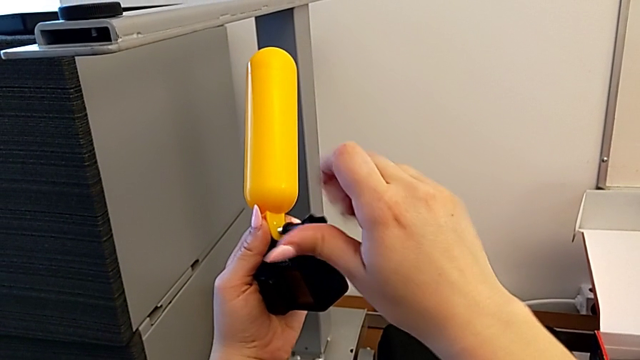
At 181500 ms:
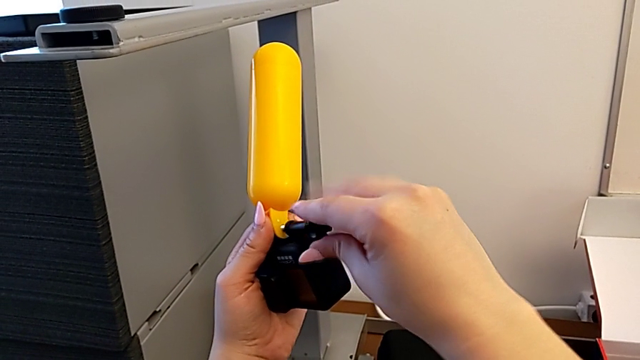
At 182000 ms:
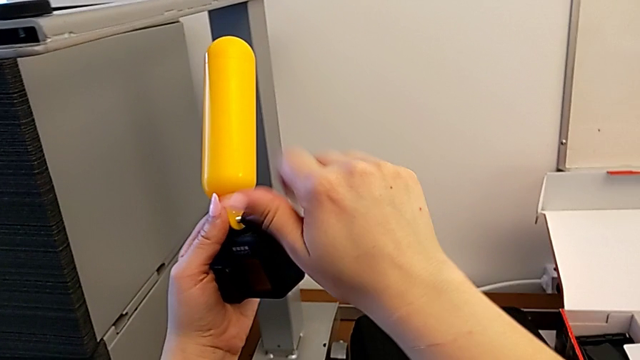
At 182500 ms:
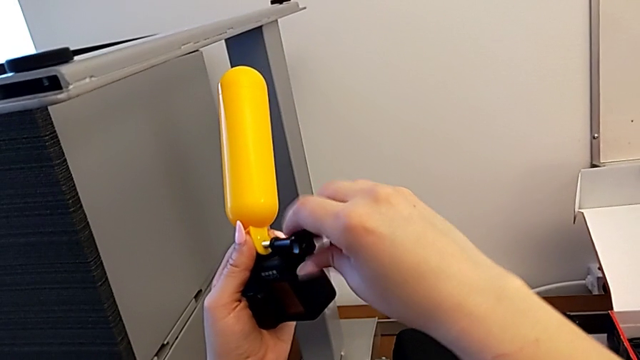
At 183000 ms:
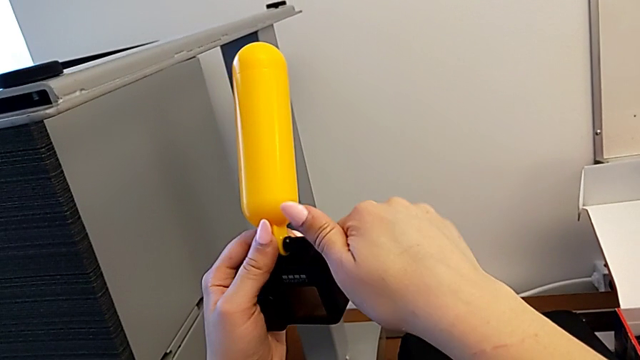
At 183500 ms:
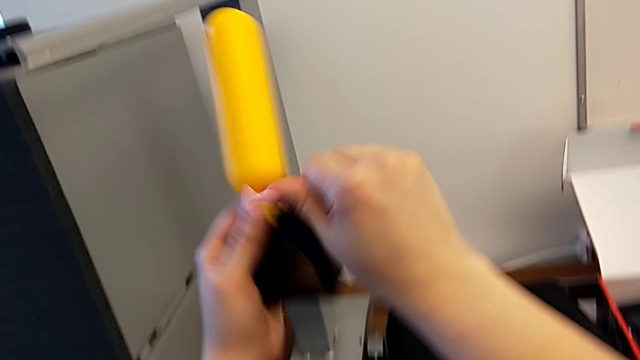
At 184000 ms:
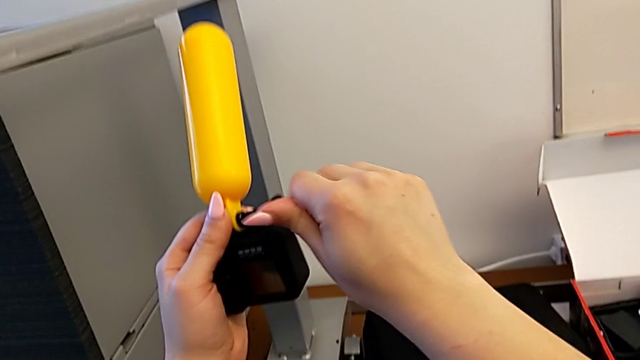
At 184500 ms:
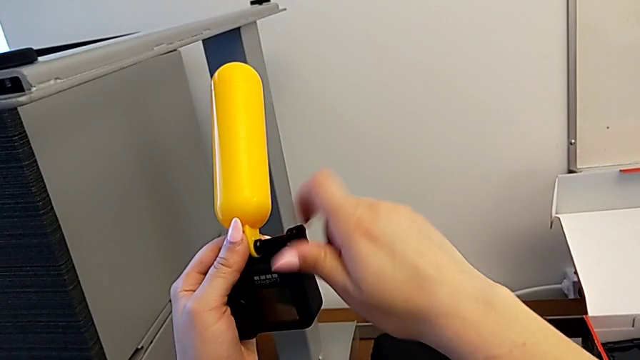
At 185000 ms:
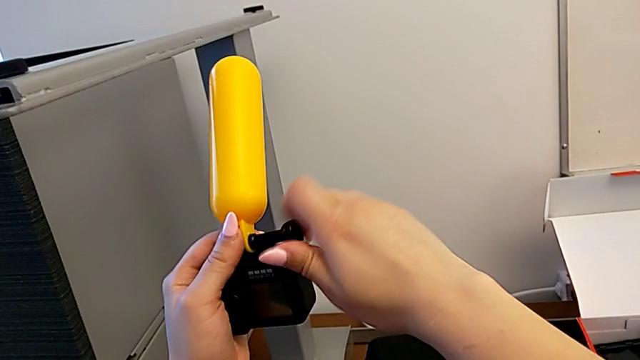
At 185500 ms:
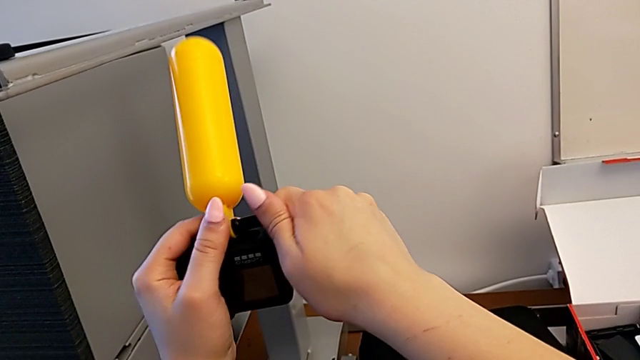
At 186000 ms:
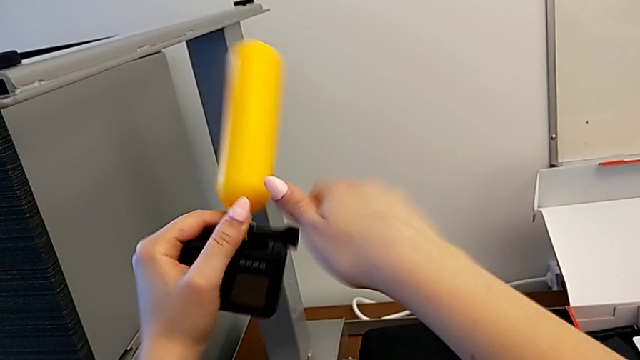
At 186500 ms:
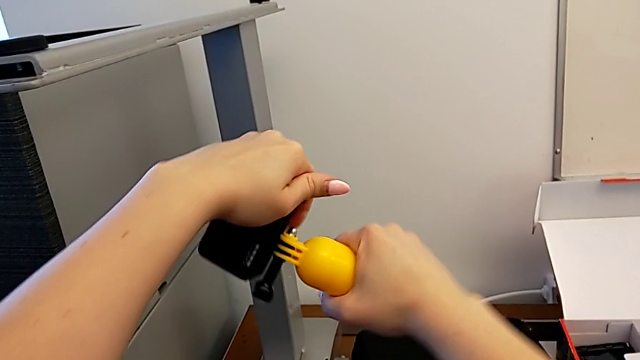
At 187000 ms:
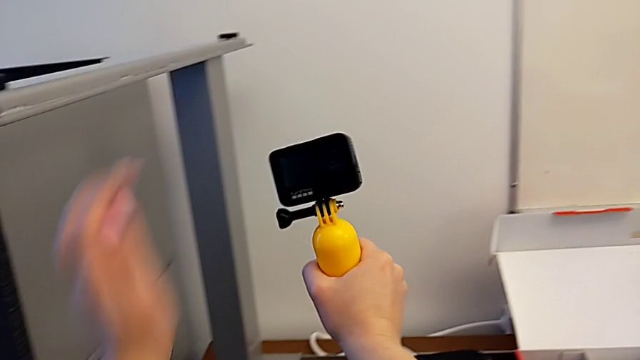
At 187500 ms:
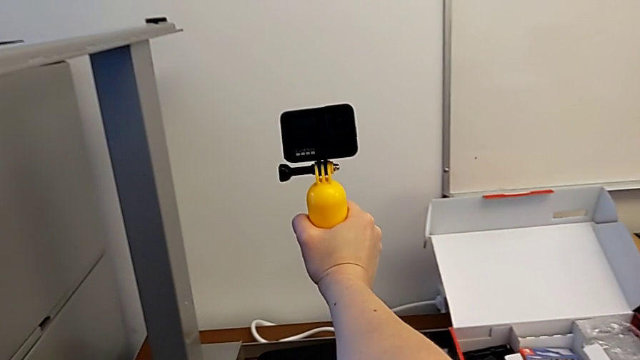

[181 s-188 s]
The camera wearer is attaching the handheld grip to their GoPro. They keep screwing the screw and rotate the GoPro.

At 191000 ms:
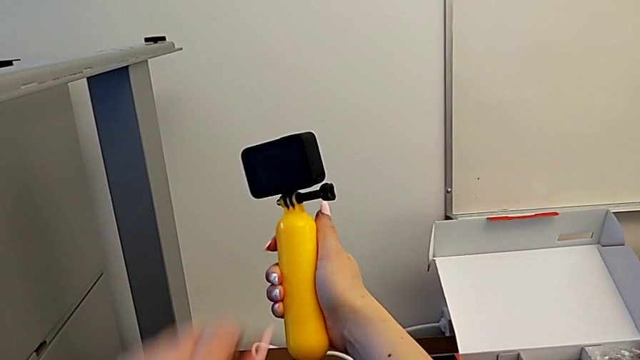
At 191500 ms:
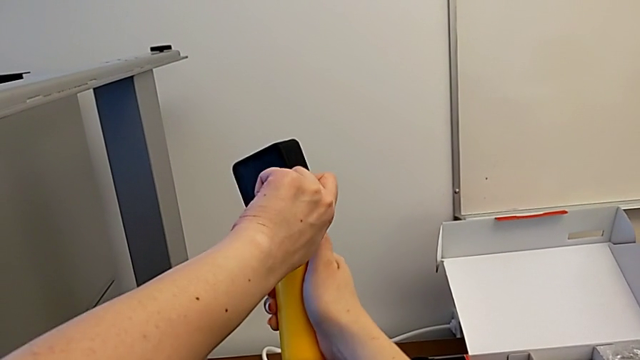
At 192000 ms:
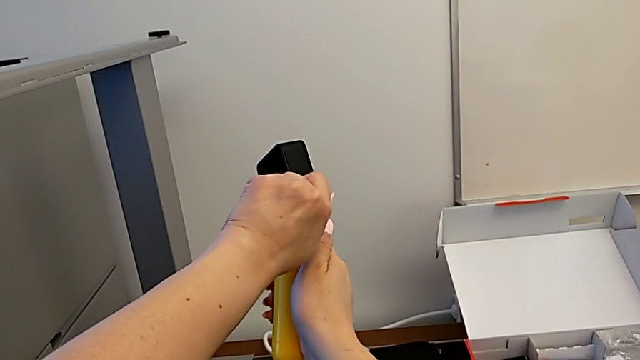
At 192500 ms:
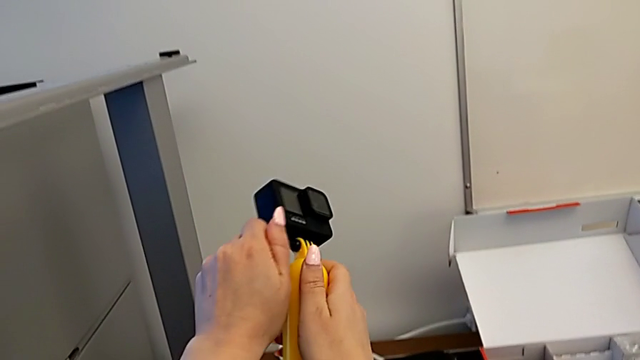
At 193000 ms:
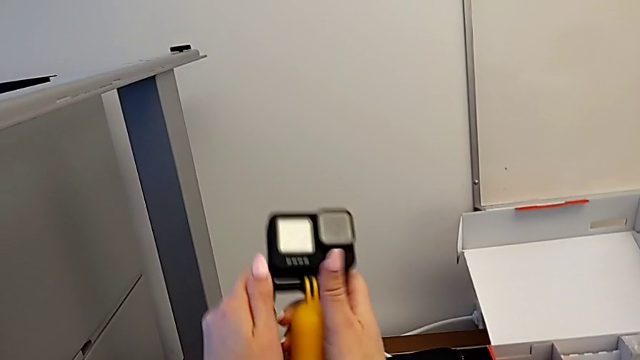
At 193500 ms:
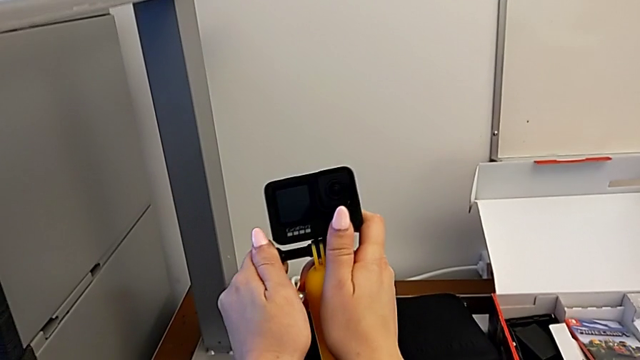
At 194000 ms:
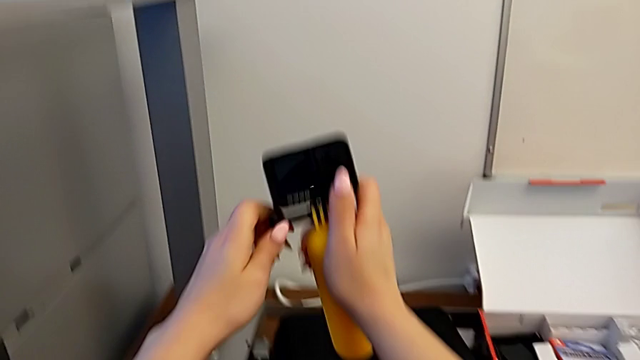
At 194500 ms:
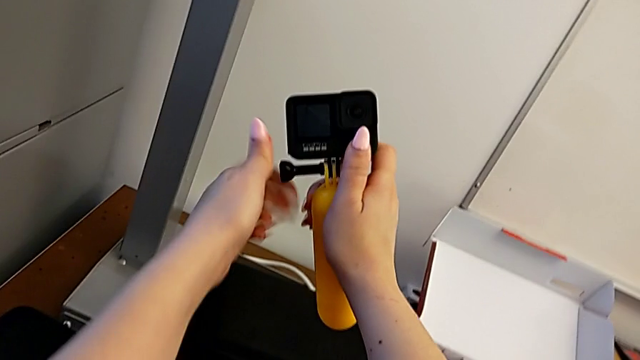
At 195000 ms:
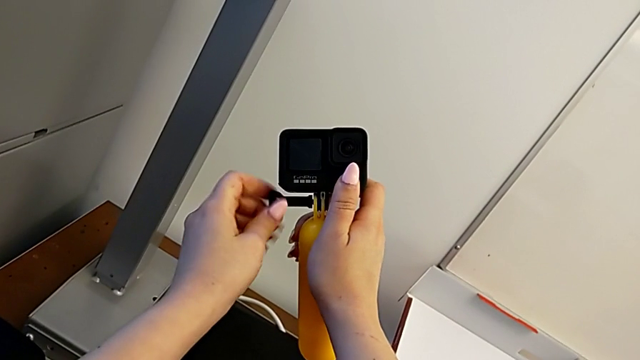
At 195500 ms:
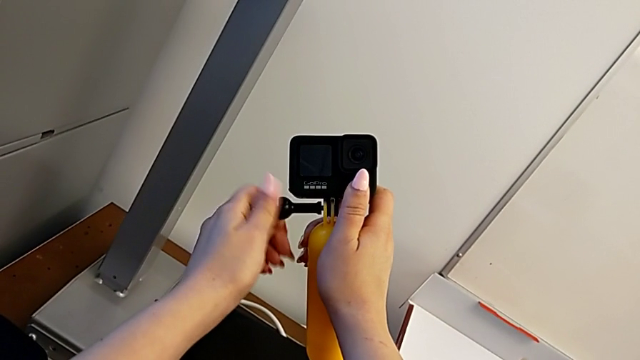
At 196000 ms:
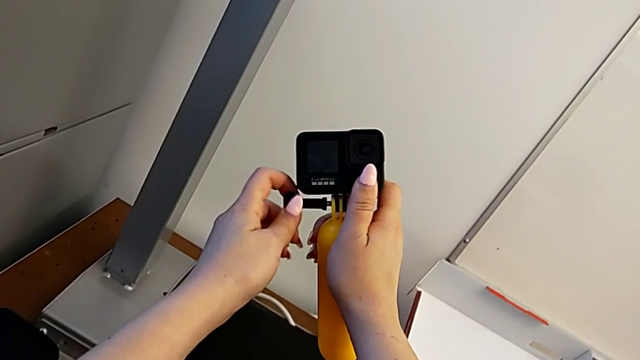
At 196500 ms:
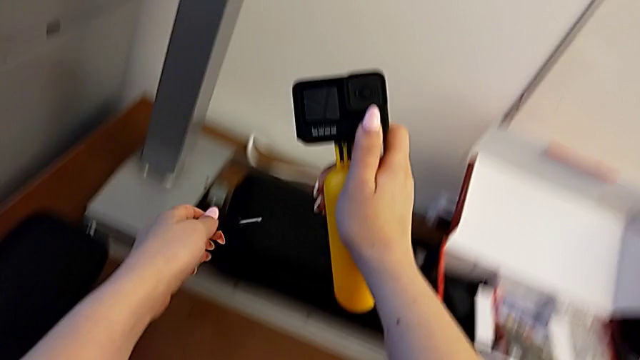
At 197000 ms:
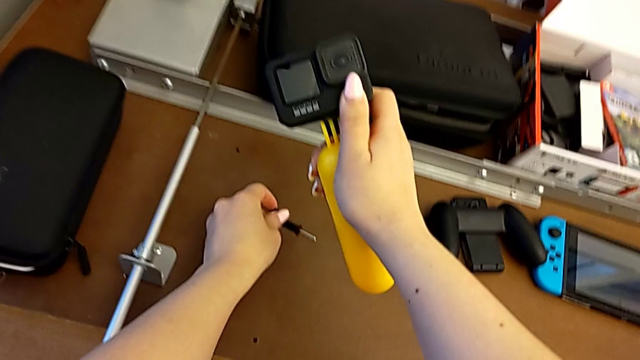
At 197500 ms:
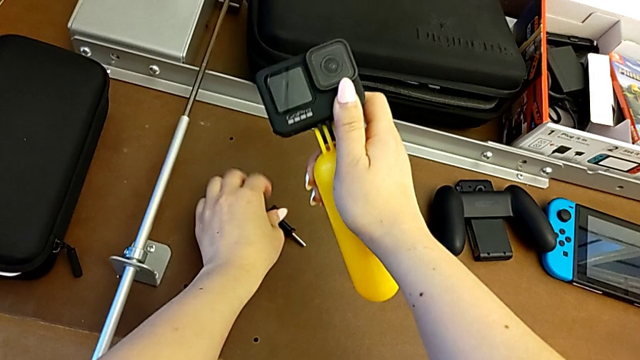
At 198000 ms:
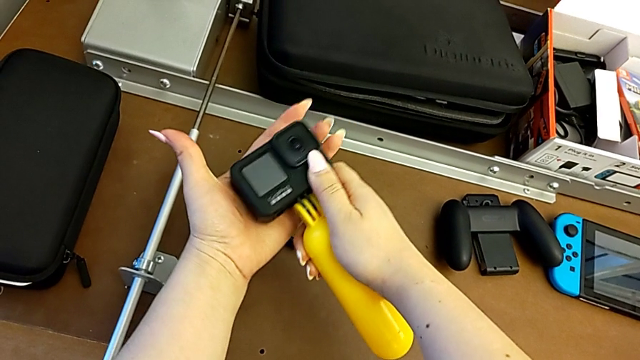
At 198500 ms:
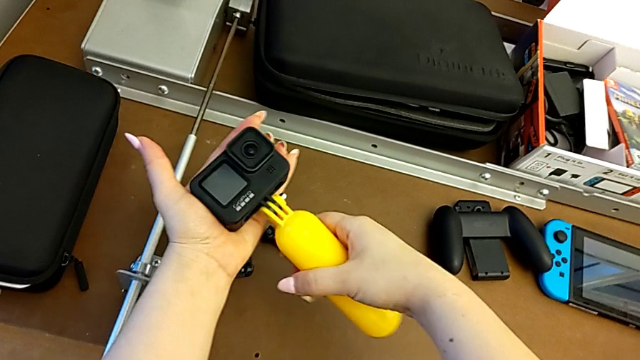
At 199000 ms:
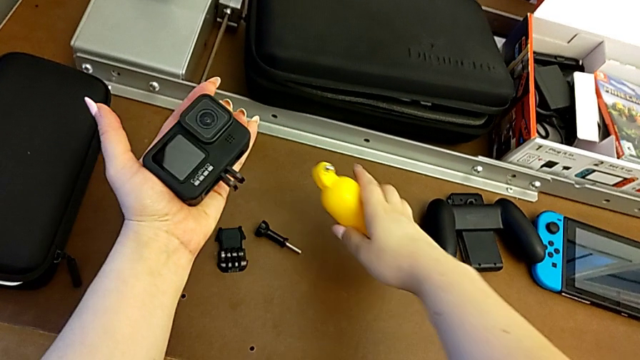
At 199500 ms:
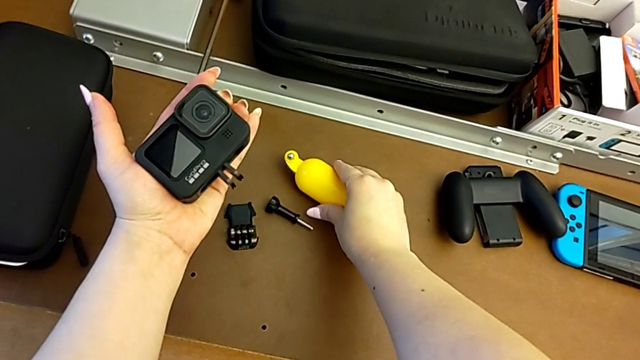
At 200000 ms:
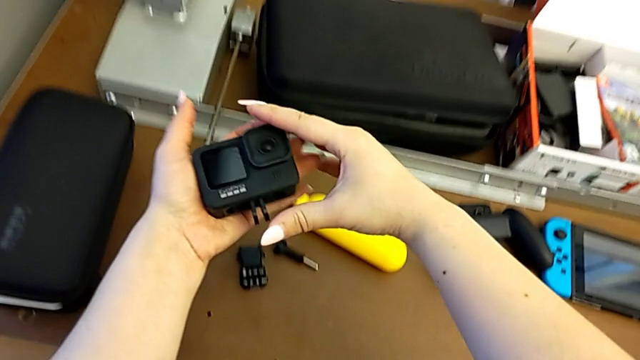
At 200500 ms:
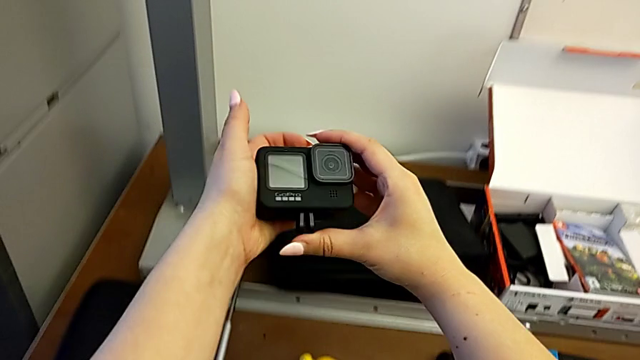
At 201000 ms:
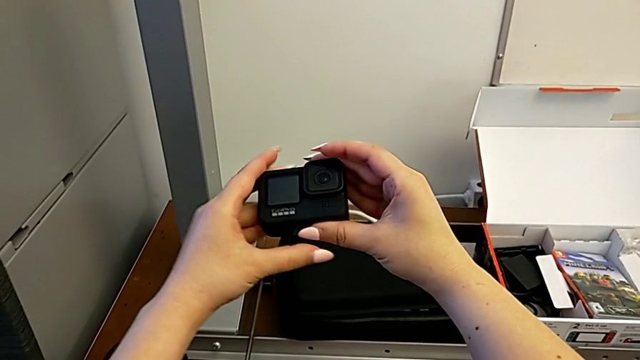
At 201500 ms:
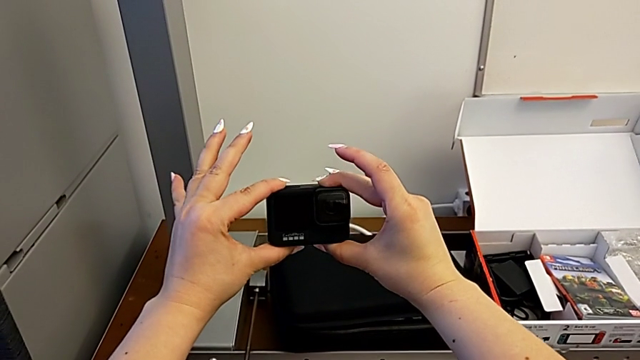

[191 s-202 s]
The camera wearer removes the GoPro's tripod. They unscrew the screw, withdraw it, place it, disassemble the handheld grip, place it, lift the GoPro and close the mounting peg.
